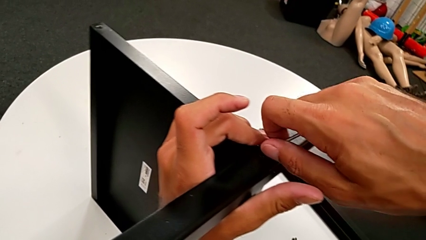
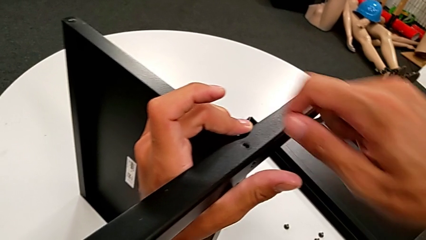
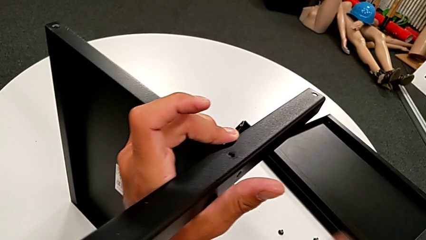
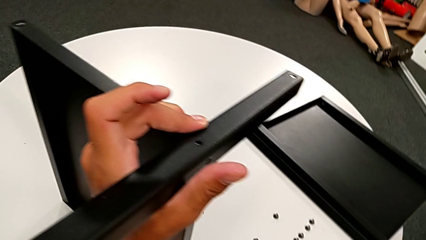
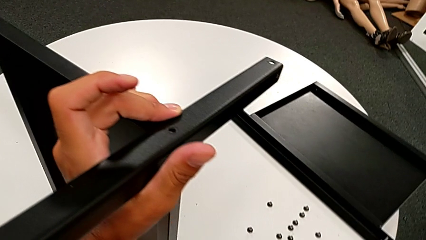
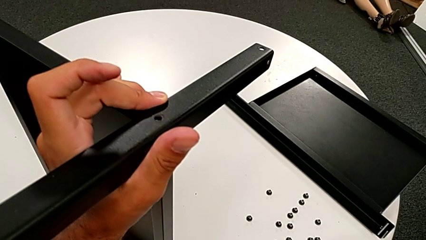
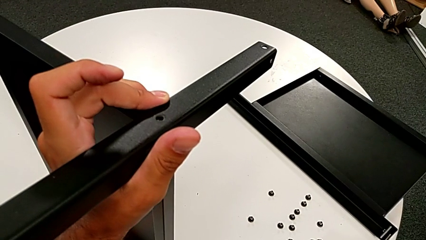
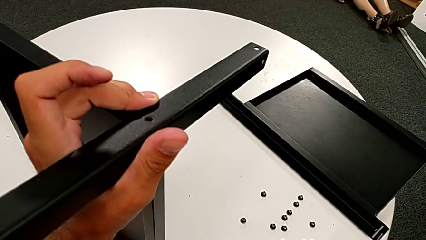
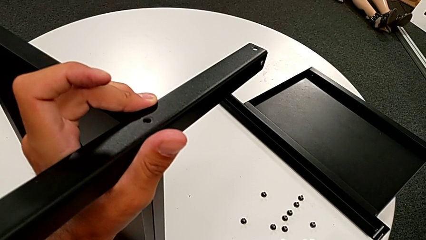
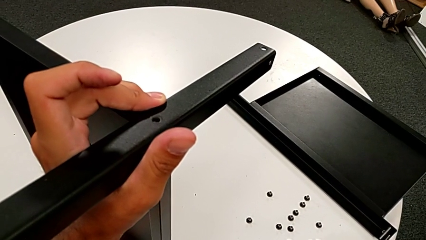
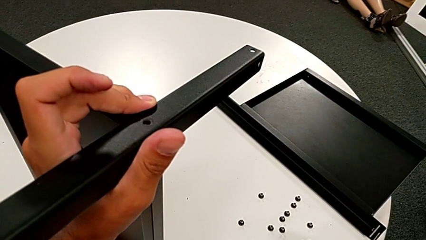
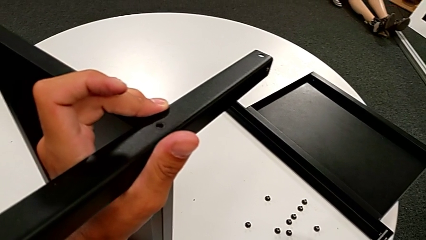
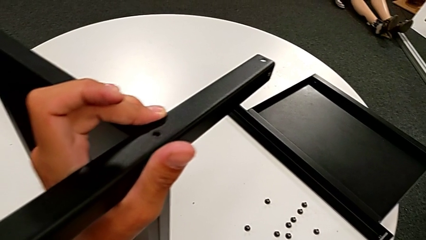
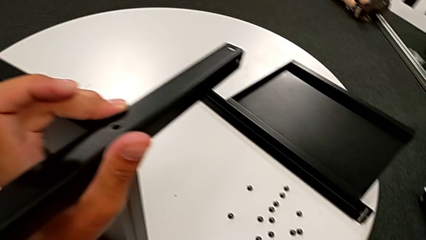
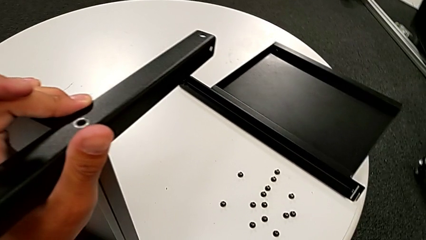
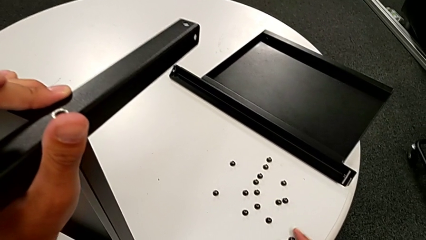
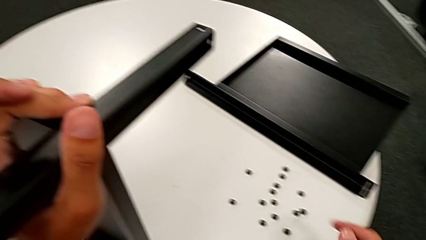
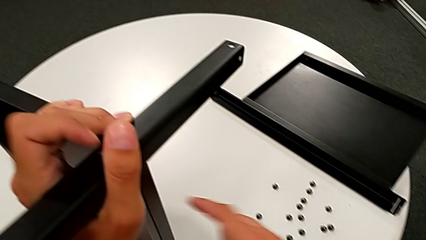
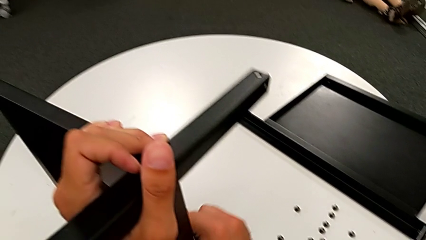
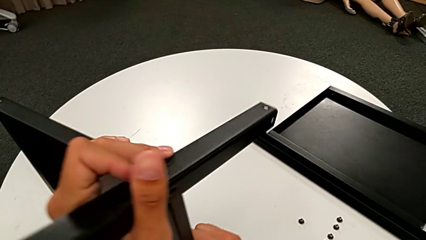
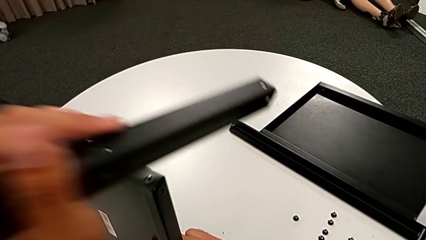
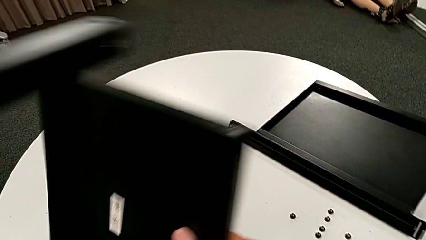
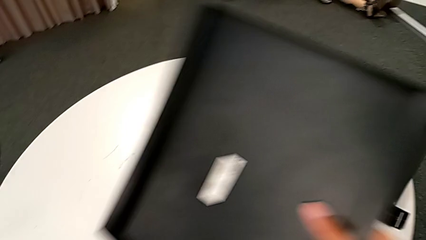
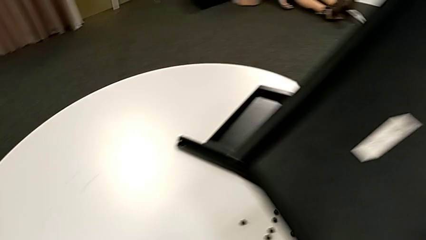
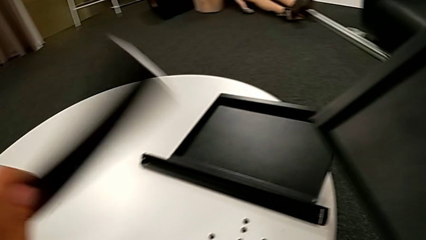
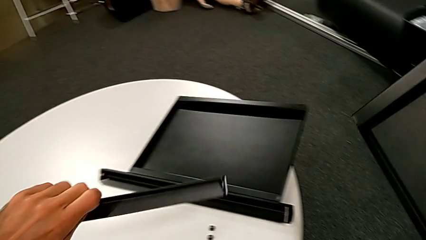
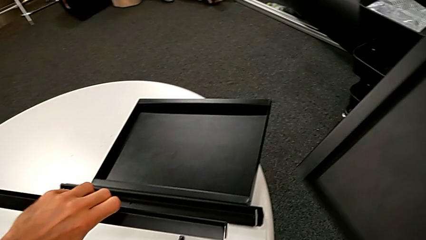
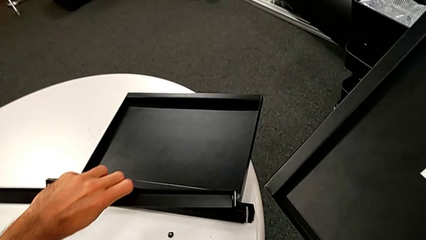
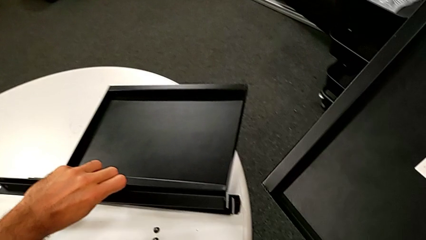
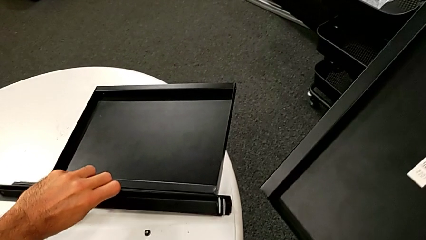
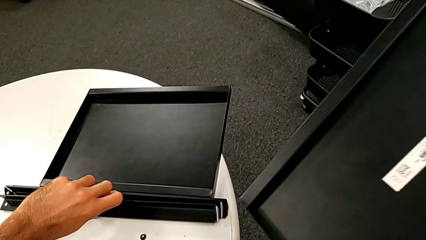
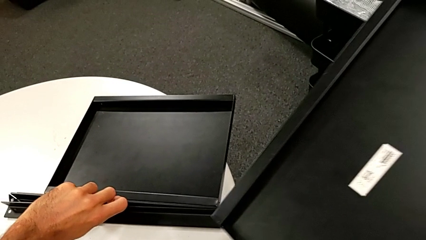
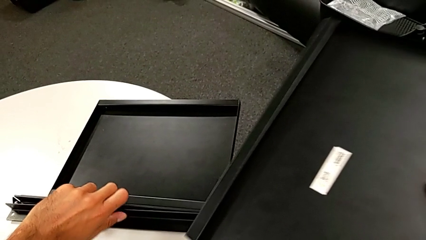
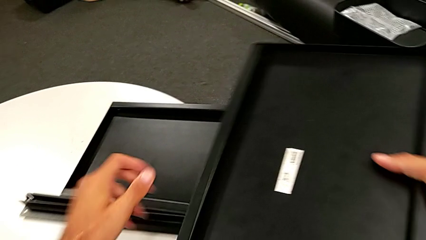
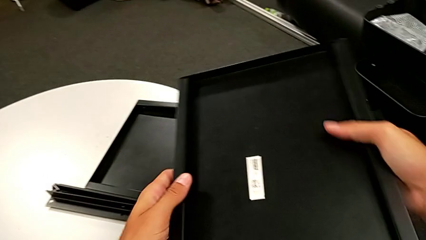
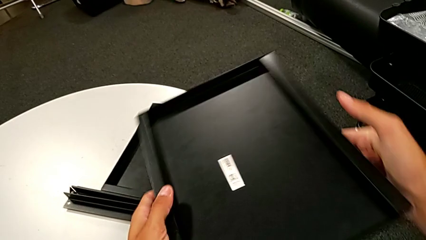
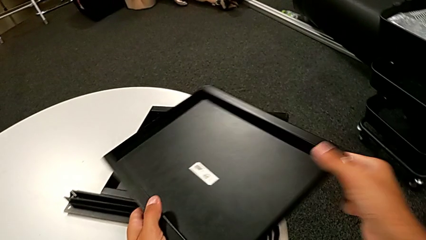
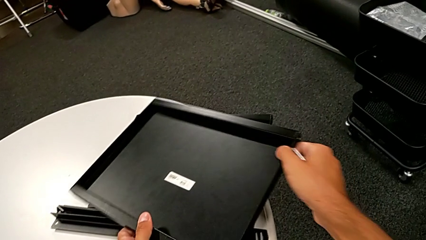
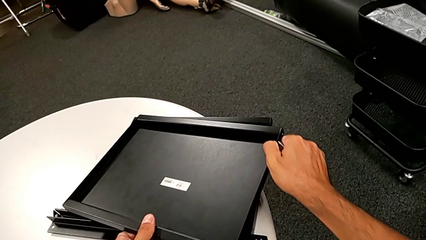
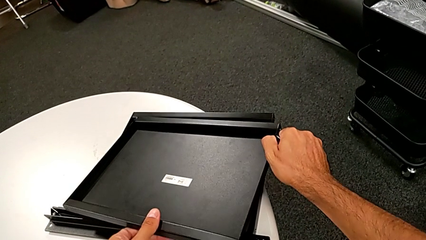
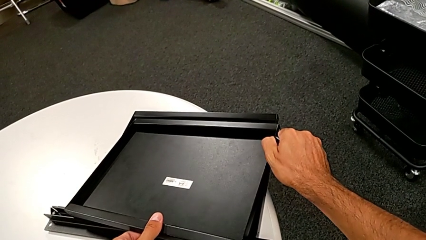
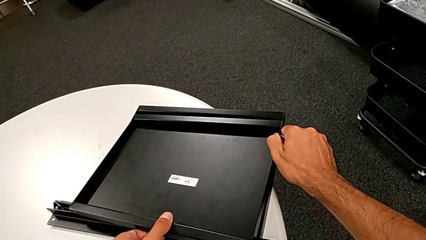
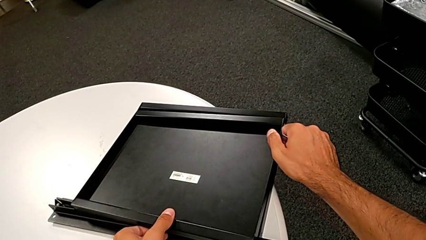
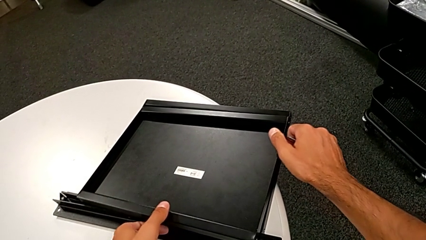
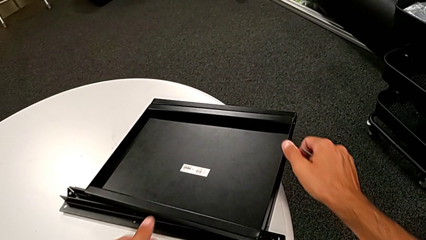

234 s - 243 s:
The camera wearer is disassembling the fourth leg and lower tray from the shelf. They place the hex socket head, disassemble the fourth leg, place it, lift the bottom tray and place it.
